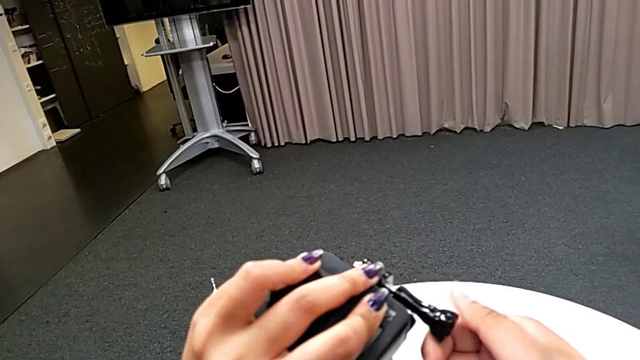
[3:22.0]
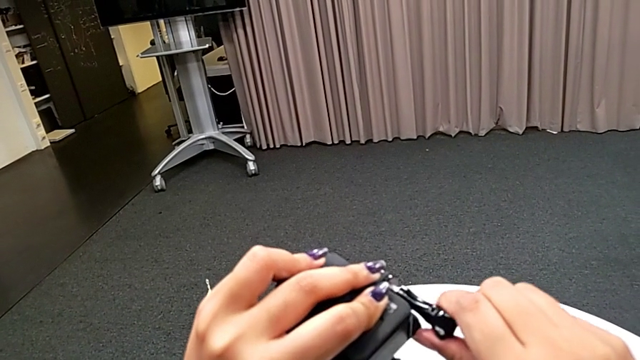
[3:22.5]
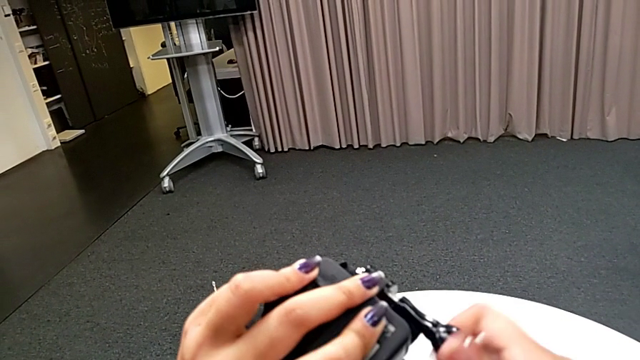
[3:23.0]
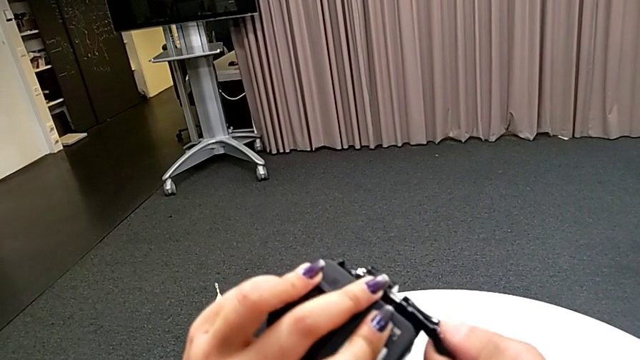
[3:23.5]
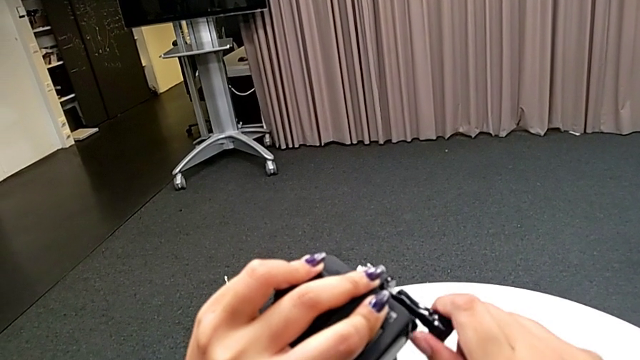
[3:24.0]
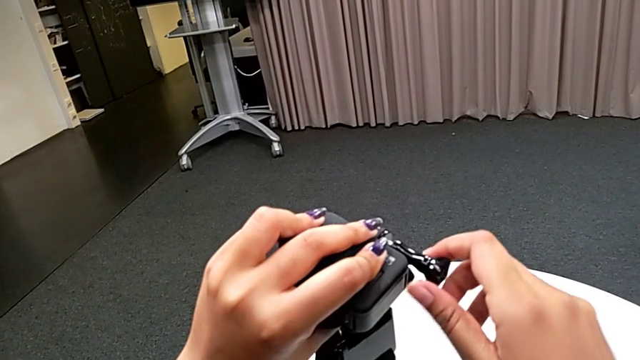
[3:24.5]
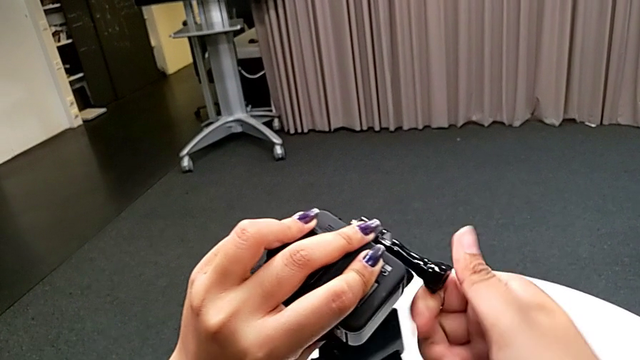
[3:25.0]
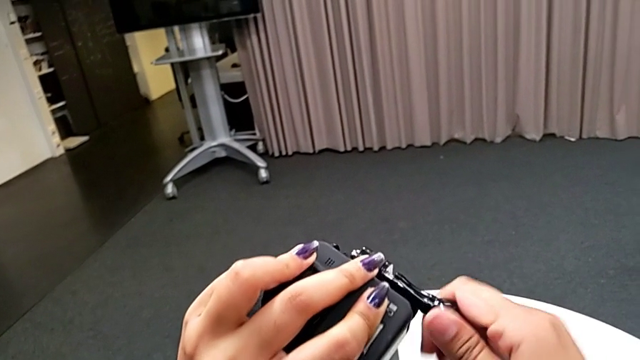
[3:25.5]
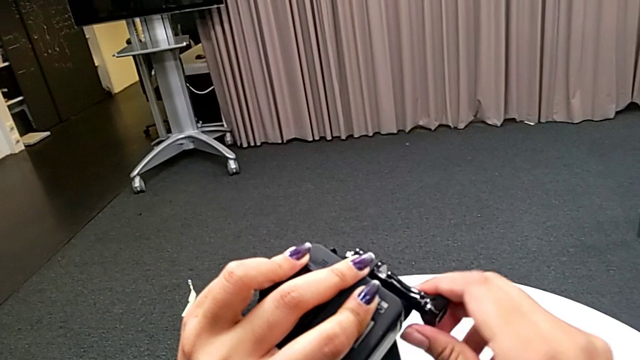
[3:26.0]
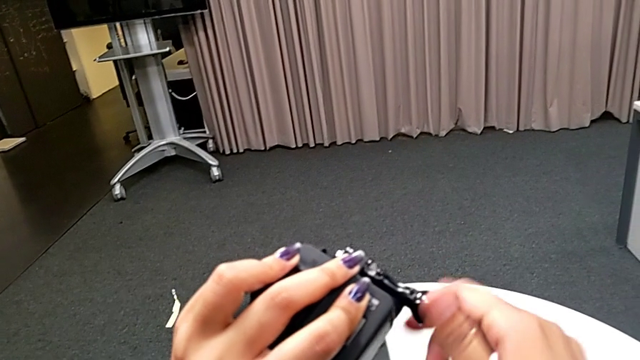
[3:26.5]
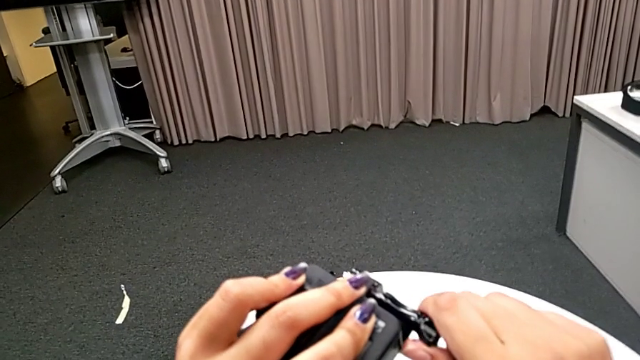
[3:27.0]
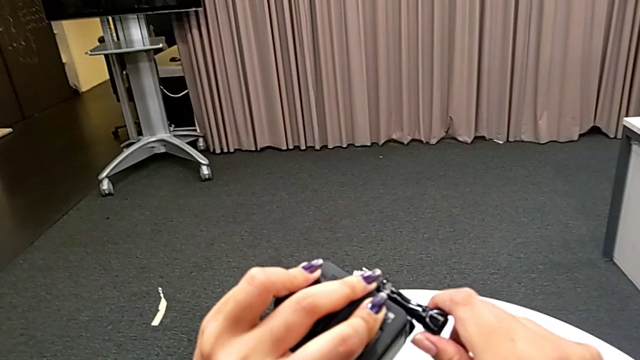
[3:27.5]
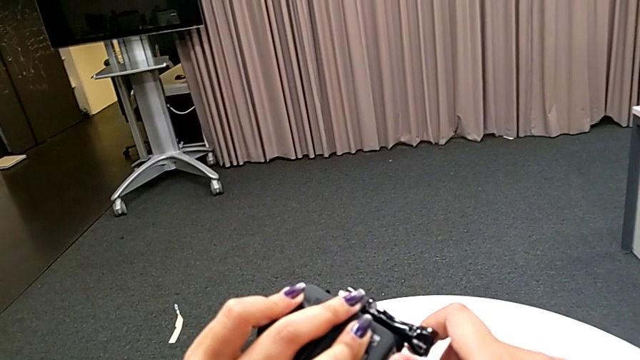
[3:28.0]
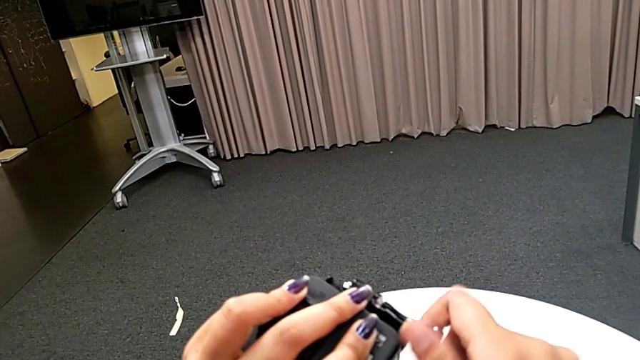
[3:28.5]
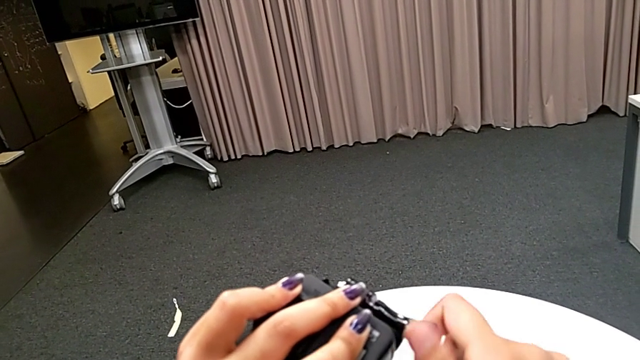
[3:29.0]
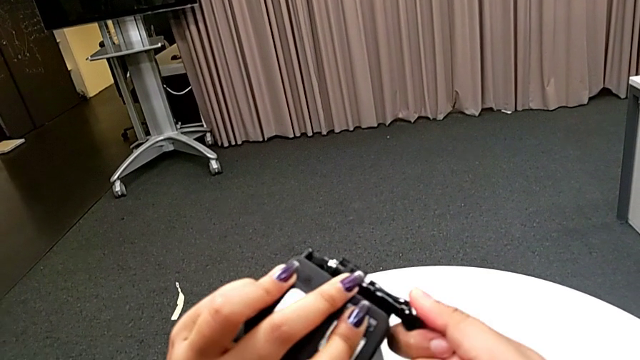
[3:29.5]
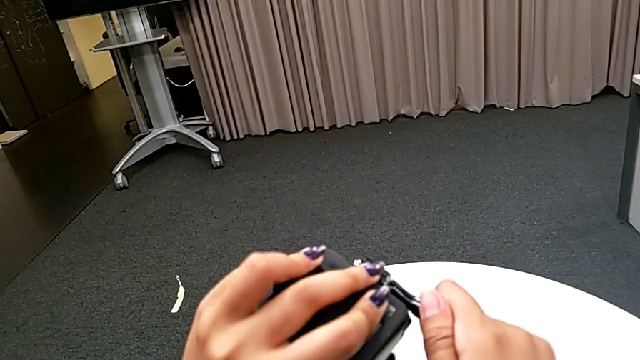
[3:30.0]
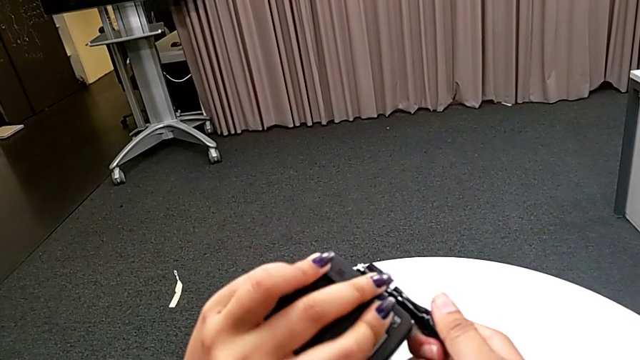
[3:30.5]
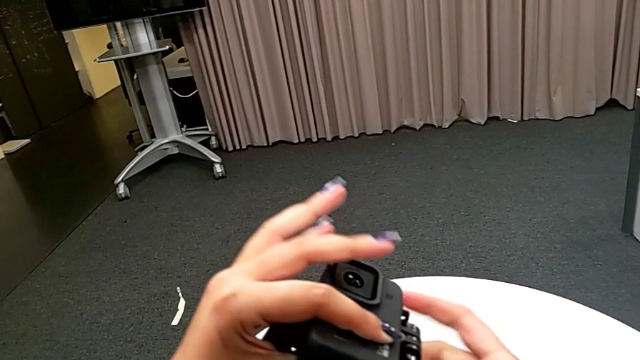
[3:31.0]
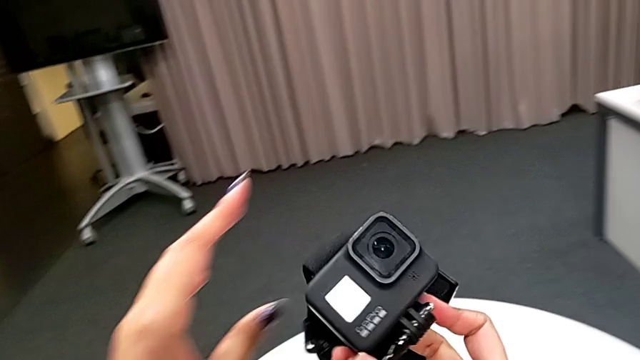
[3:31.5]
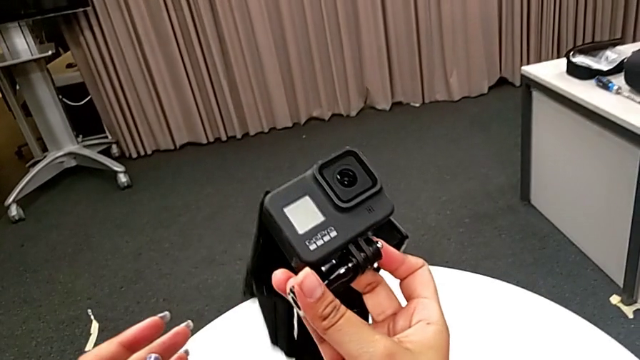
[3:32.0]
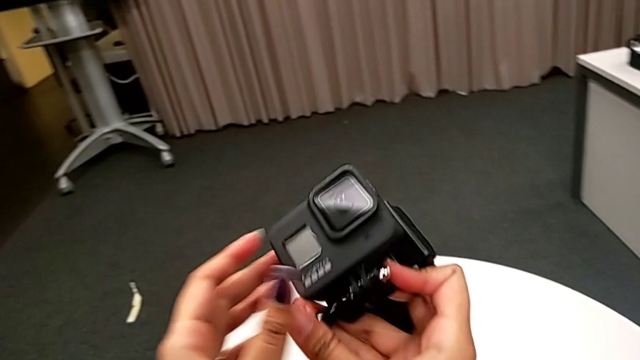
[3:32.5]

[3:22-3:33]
The camera wearer is attaching the GoPro's legs to the strap. They keep screwing the screw.

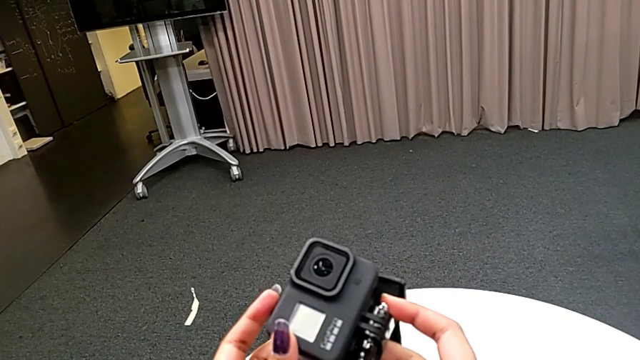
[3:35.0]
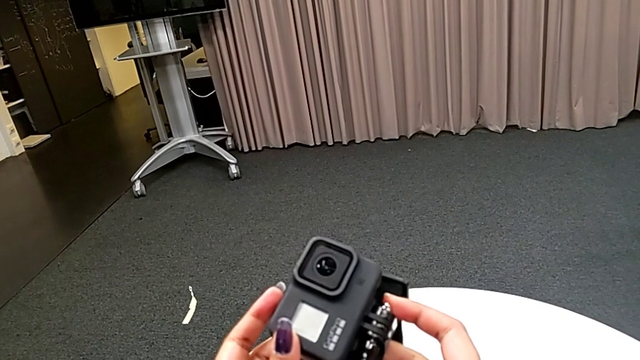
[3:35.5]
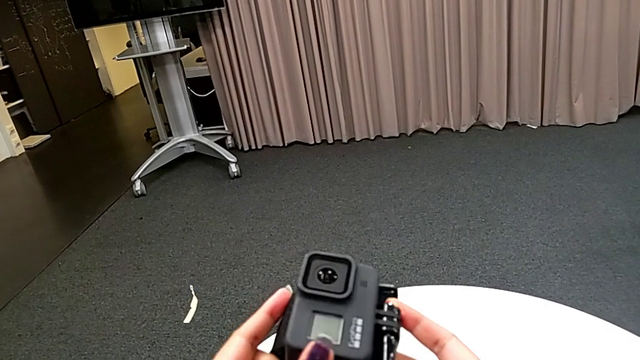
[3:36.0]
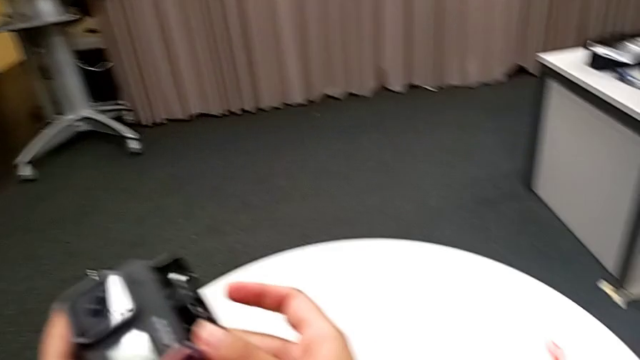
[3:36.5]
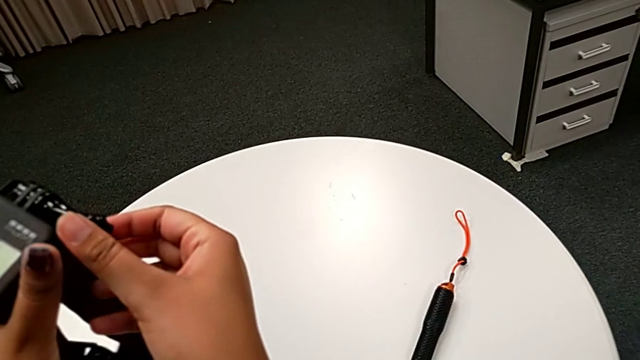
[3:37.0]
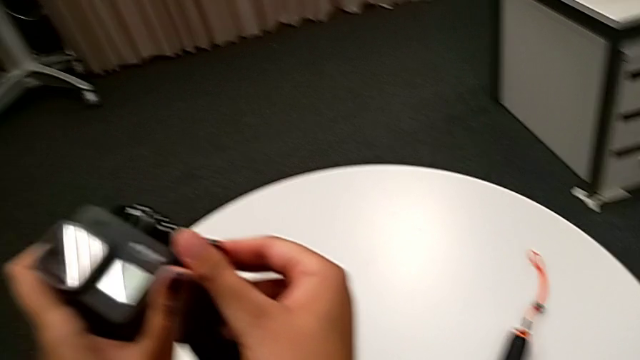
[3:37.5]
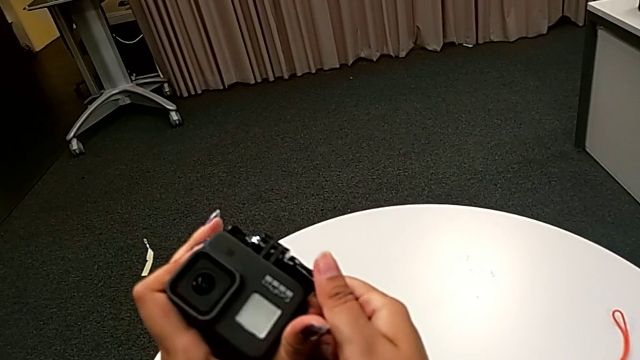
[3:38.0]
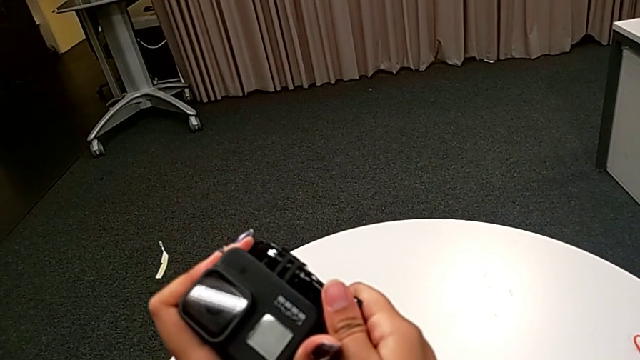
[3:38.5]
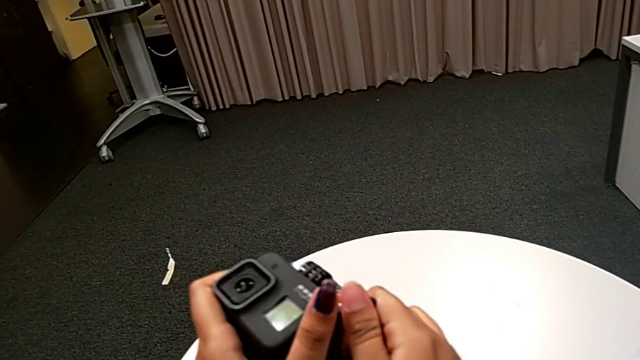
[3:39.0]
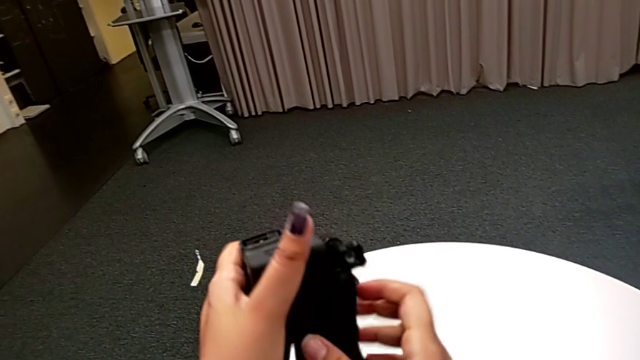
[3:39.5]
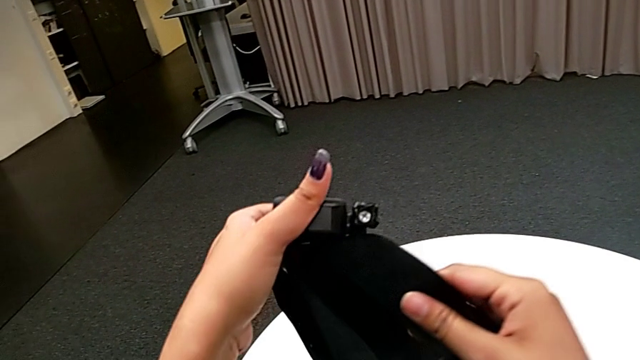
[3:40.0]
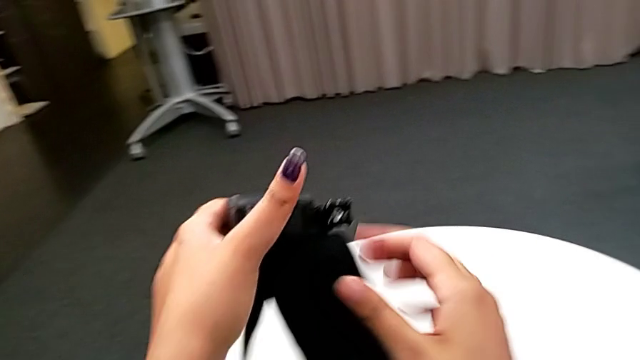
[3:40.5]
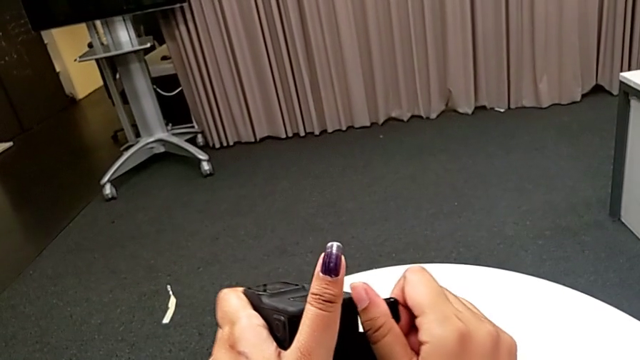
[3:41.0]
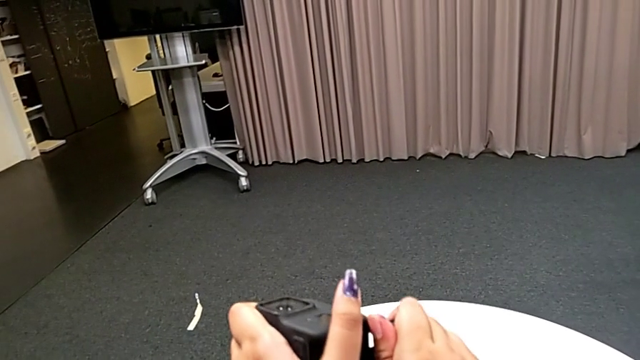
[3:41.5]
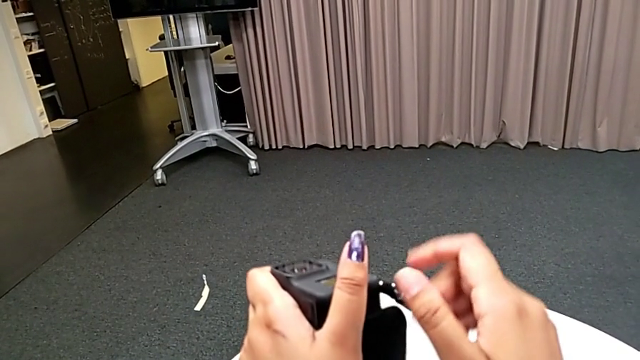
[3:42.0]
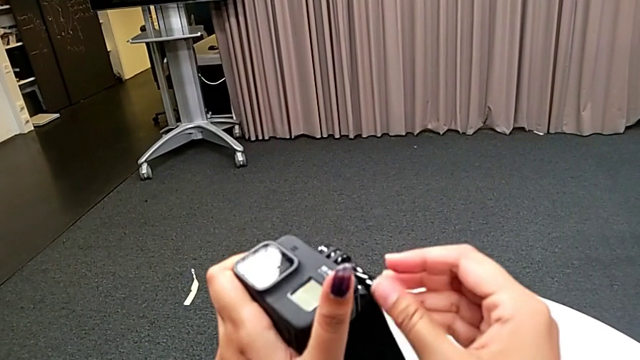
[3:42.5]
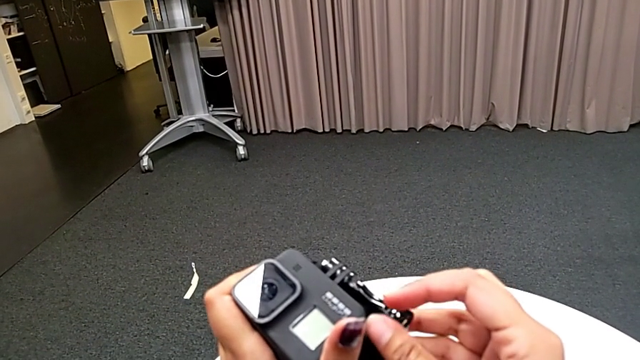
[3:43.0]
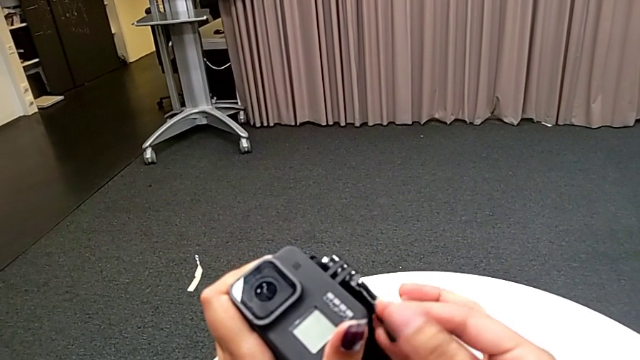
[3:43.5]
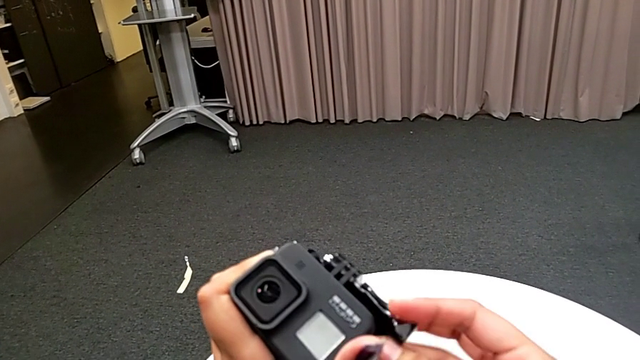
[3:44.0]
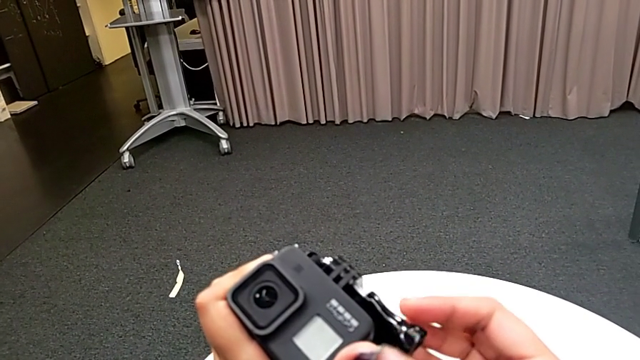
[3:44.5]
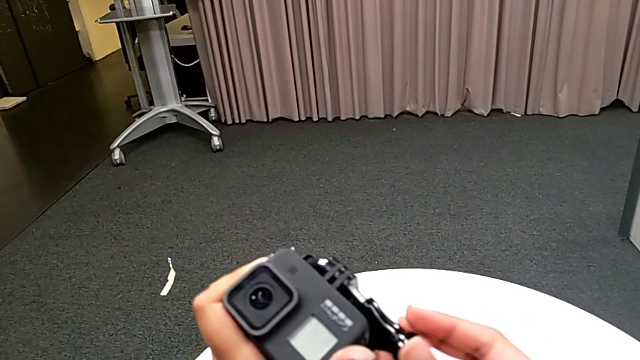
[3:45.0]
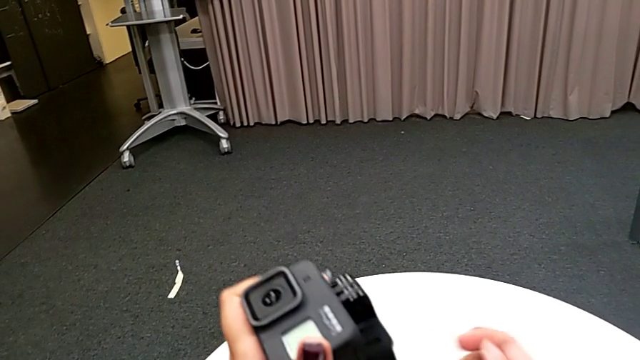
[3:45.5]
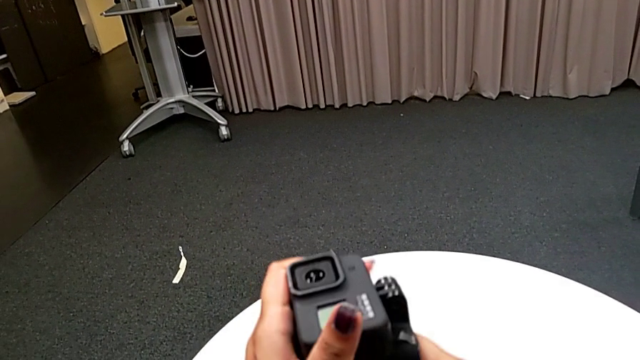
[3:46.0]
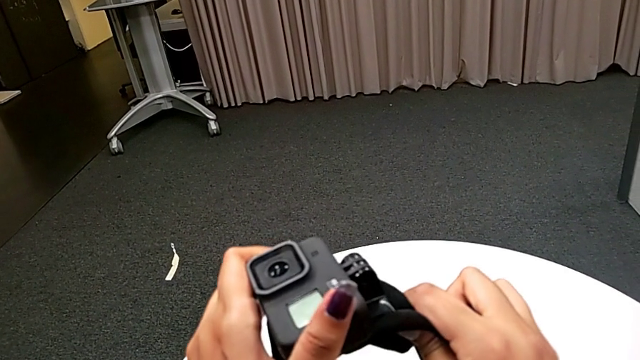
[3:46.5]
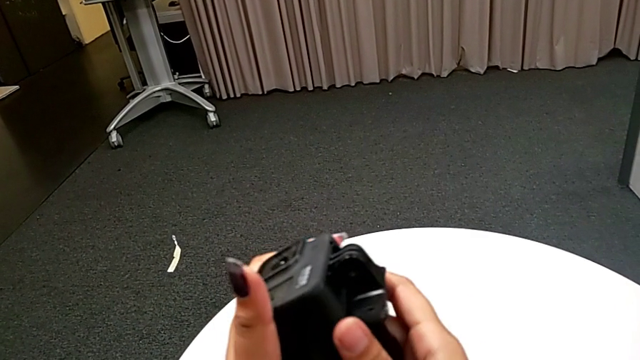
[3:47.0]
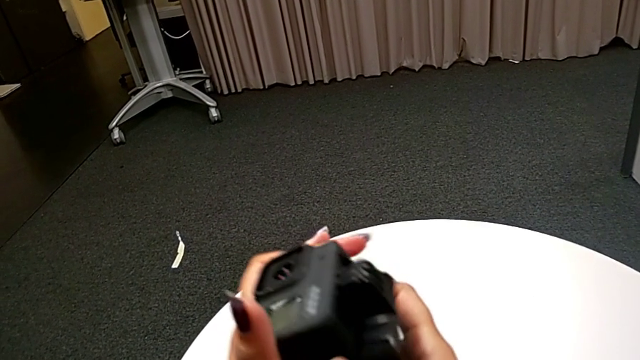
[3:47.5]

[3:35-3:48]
The camera wearer is attaching the handheld to the GoPro. They unscrew the screw.
